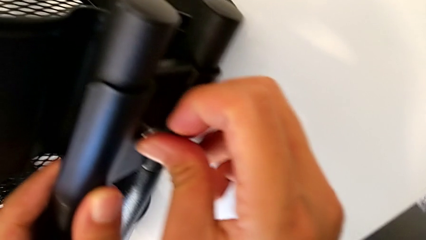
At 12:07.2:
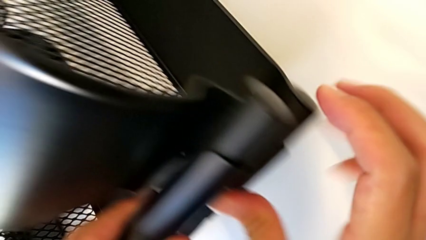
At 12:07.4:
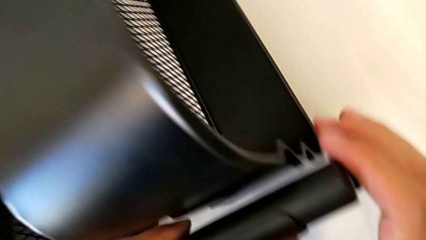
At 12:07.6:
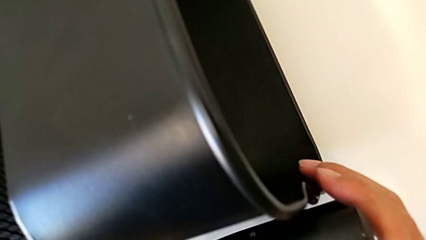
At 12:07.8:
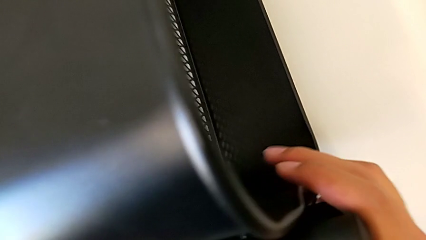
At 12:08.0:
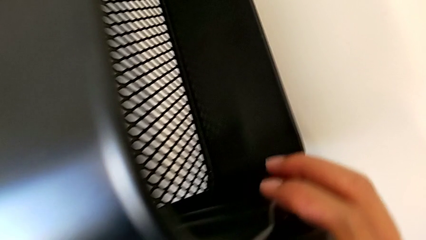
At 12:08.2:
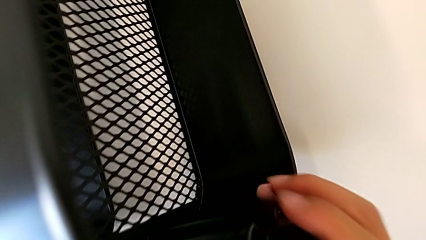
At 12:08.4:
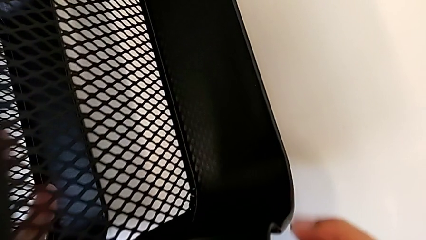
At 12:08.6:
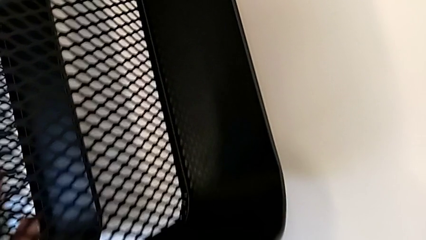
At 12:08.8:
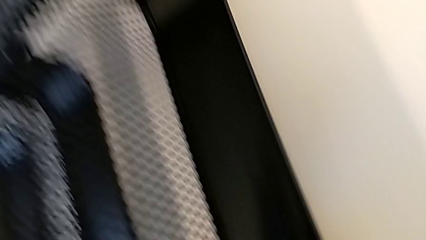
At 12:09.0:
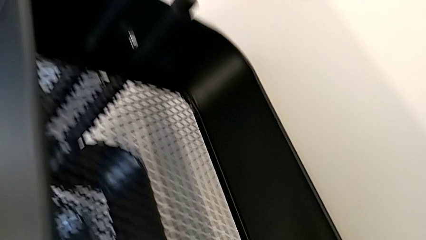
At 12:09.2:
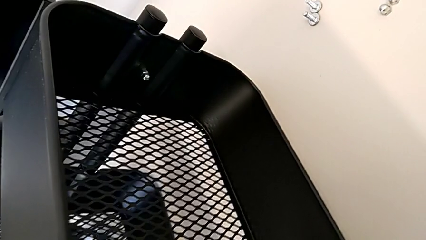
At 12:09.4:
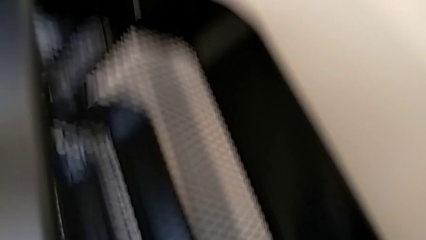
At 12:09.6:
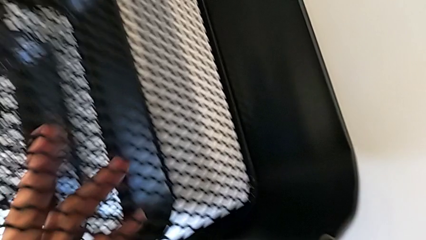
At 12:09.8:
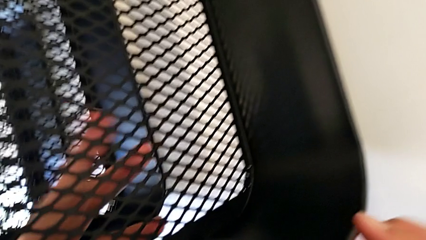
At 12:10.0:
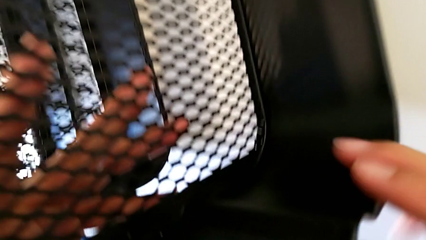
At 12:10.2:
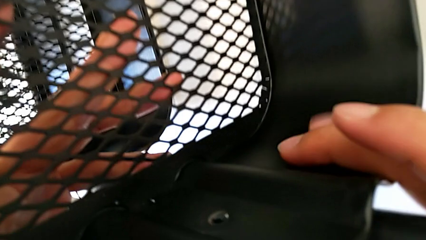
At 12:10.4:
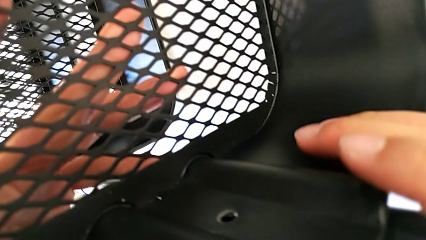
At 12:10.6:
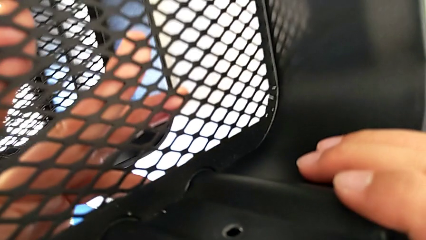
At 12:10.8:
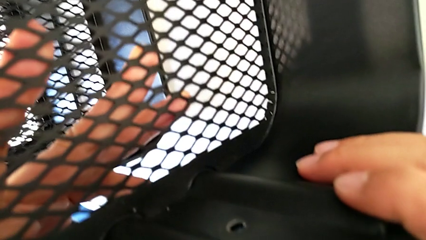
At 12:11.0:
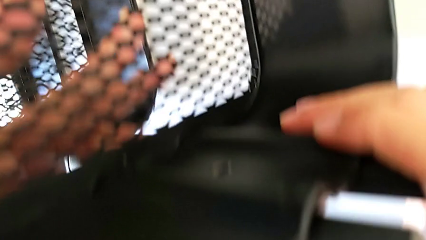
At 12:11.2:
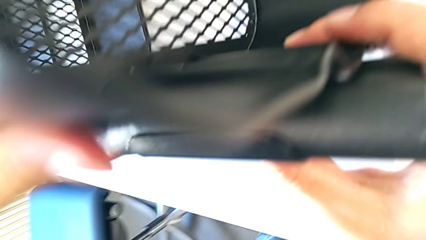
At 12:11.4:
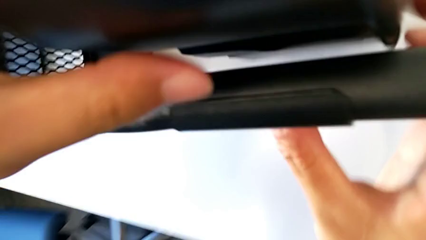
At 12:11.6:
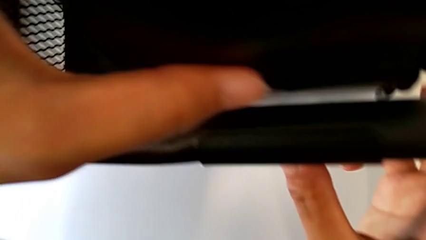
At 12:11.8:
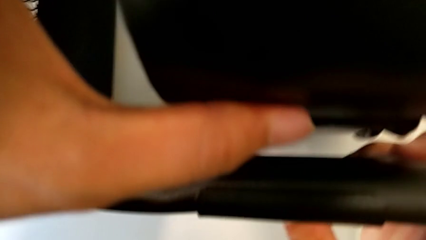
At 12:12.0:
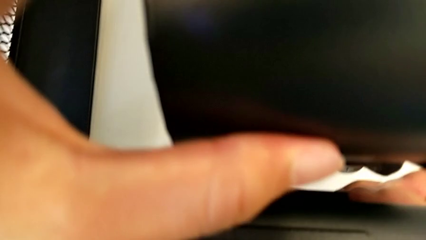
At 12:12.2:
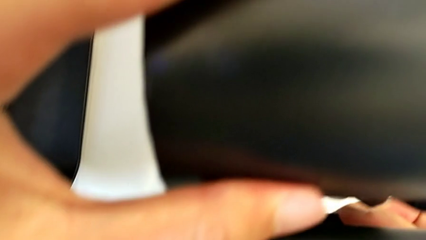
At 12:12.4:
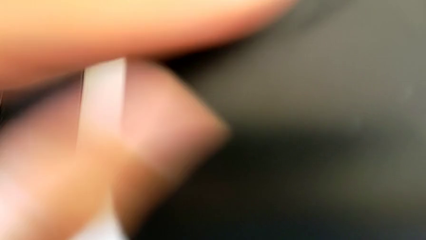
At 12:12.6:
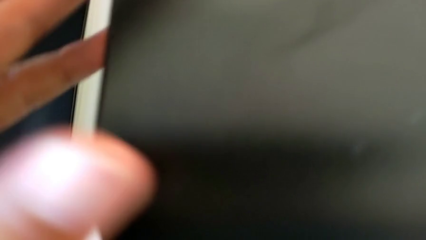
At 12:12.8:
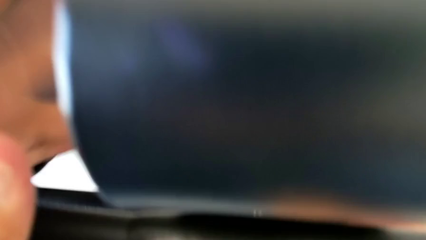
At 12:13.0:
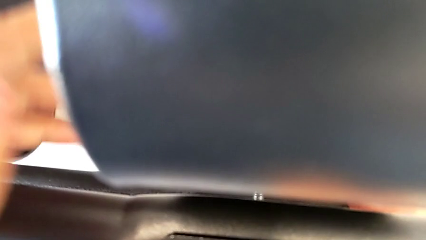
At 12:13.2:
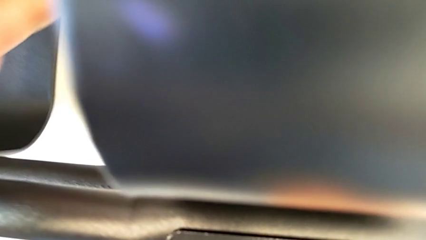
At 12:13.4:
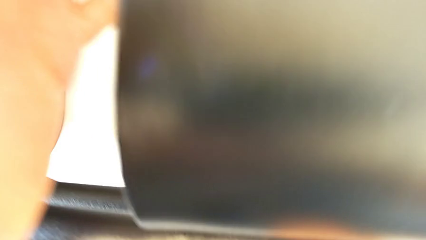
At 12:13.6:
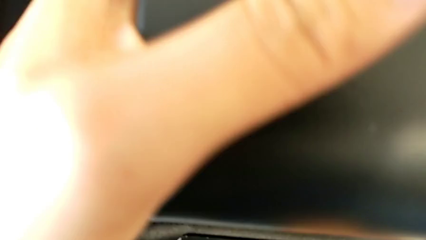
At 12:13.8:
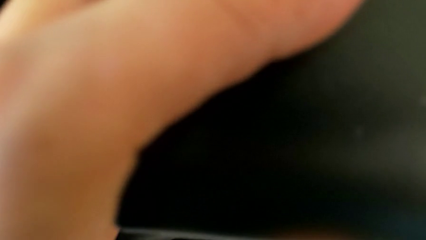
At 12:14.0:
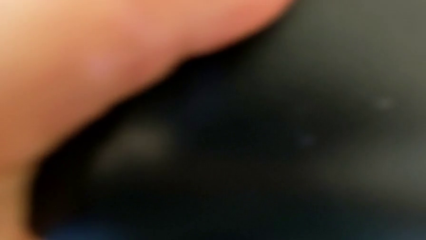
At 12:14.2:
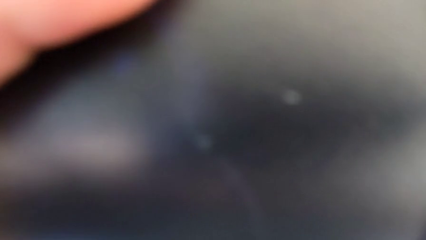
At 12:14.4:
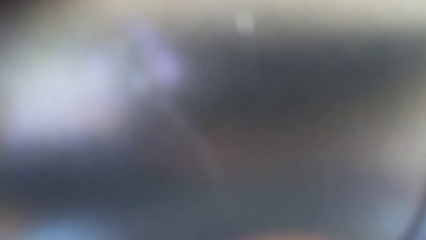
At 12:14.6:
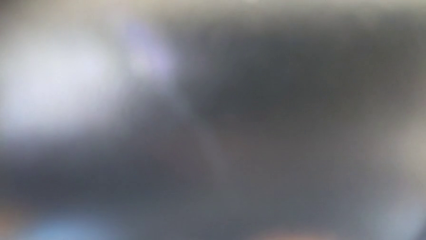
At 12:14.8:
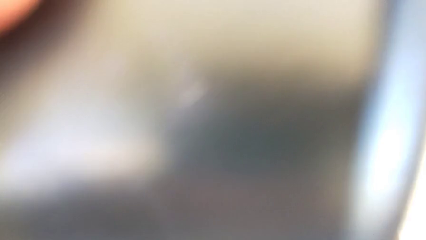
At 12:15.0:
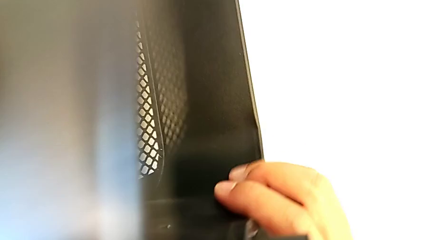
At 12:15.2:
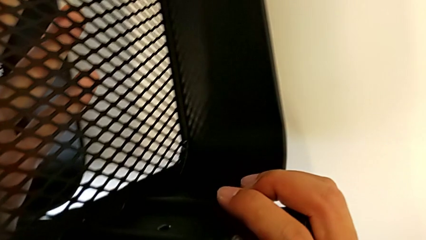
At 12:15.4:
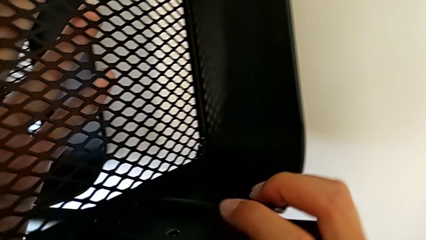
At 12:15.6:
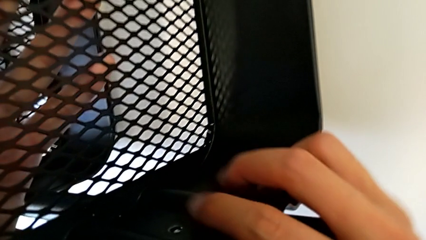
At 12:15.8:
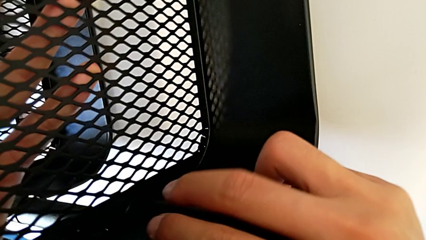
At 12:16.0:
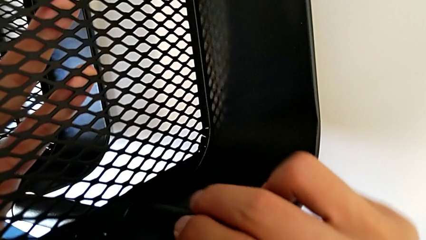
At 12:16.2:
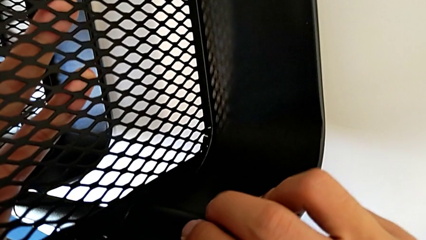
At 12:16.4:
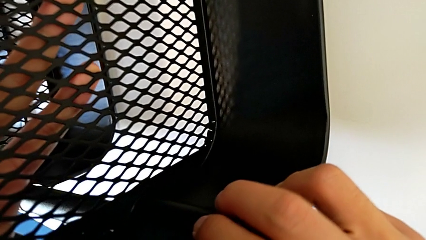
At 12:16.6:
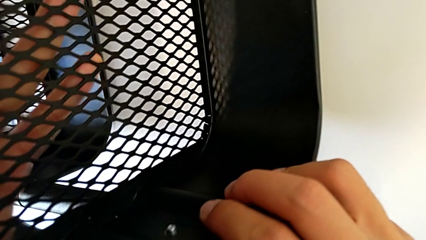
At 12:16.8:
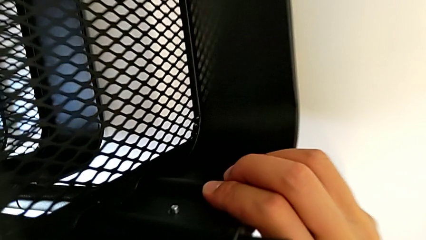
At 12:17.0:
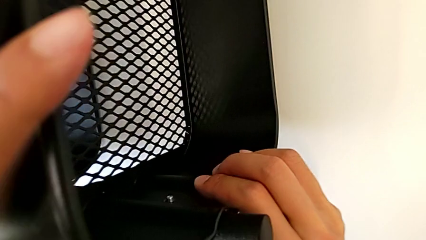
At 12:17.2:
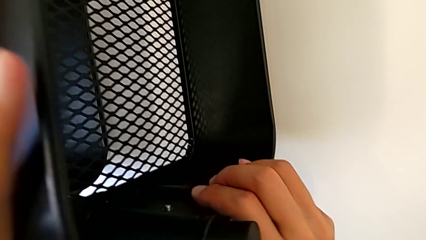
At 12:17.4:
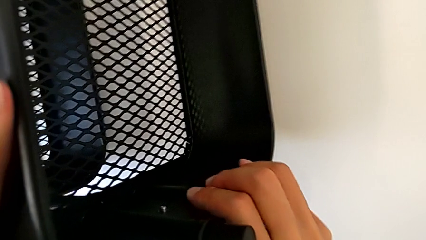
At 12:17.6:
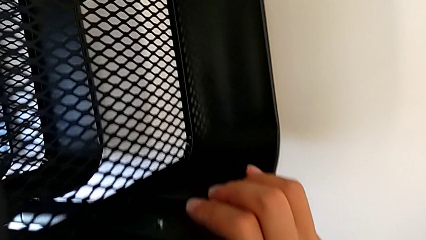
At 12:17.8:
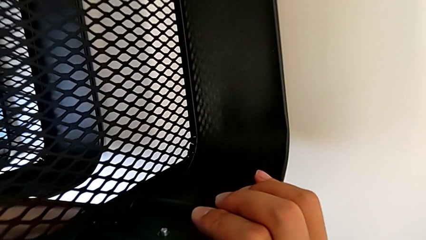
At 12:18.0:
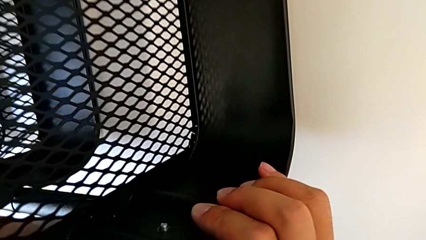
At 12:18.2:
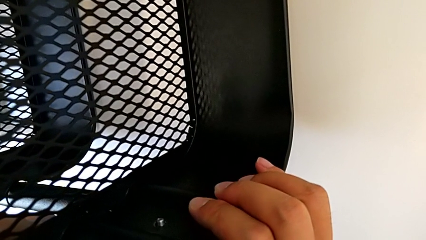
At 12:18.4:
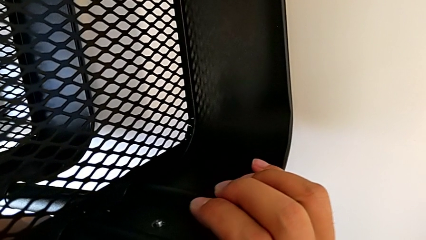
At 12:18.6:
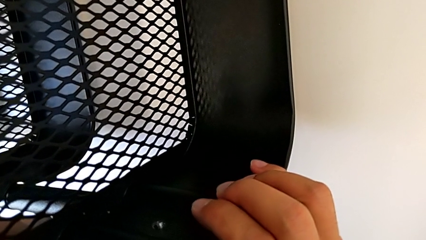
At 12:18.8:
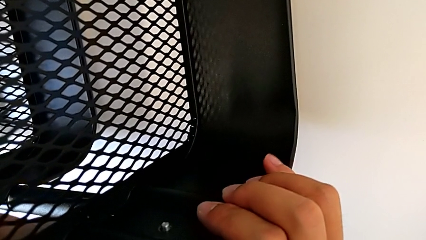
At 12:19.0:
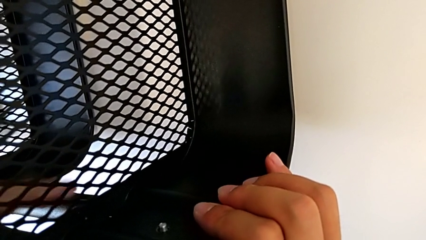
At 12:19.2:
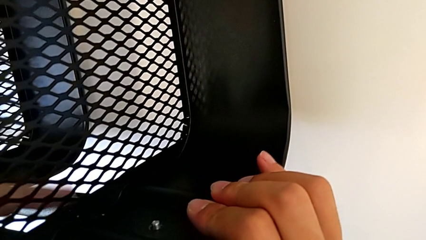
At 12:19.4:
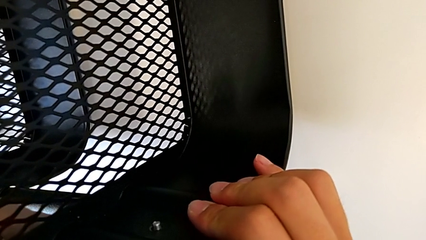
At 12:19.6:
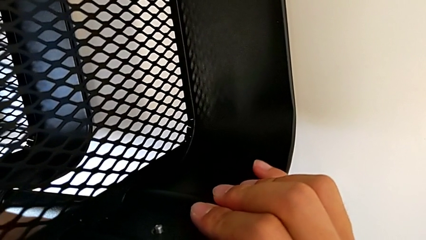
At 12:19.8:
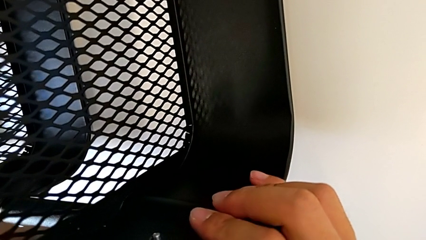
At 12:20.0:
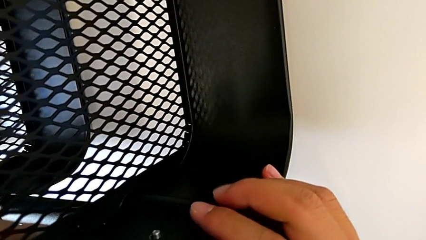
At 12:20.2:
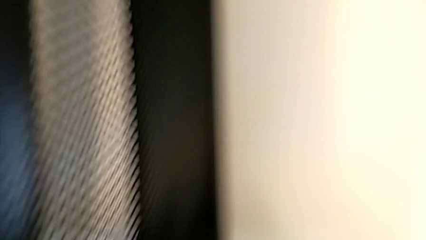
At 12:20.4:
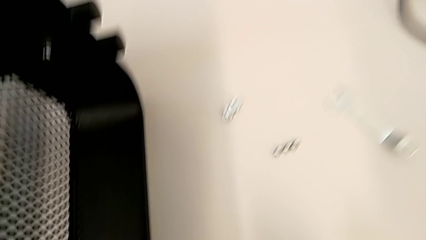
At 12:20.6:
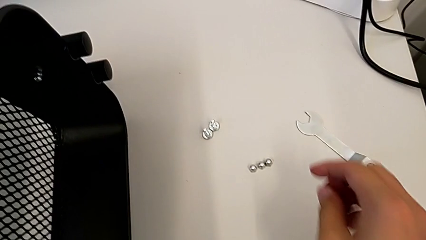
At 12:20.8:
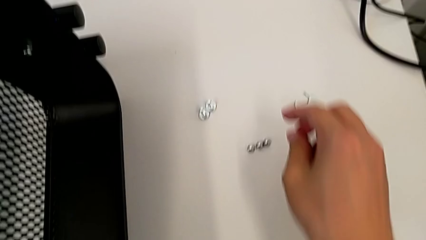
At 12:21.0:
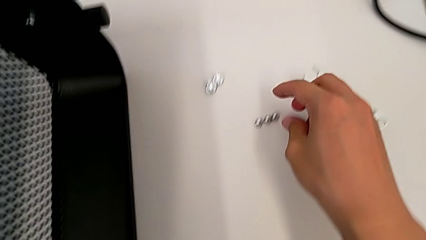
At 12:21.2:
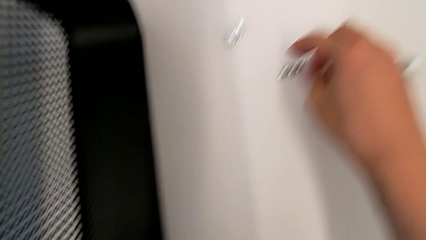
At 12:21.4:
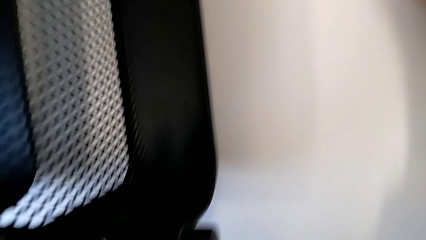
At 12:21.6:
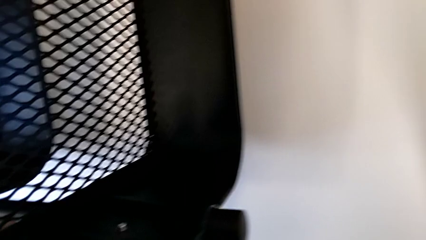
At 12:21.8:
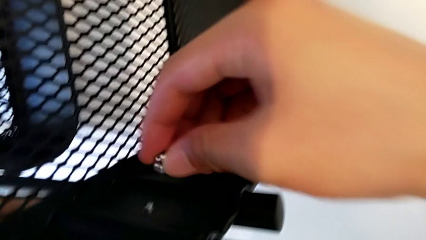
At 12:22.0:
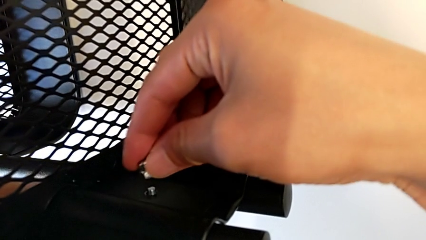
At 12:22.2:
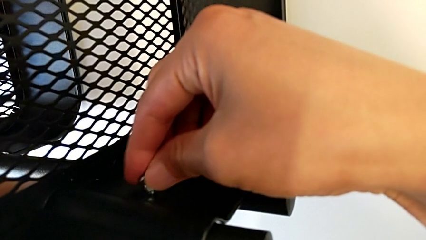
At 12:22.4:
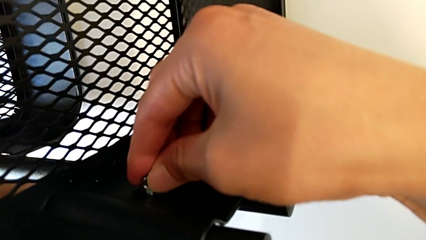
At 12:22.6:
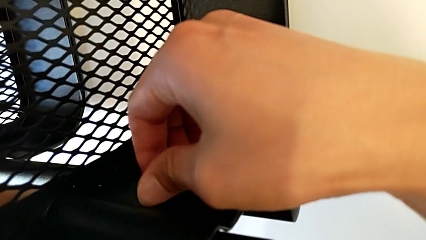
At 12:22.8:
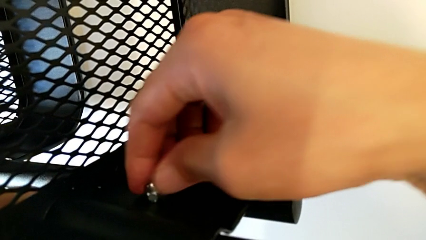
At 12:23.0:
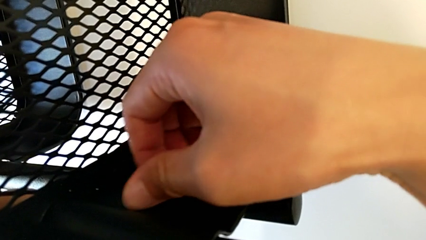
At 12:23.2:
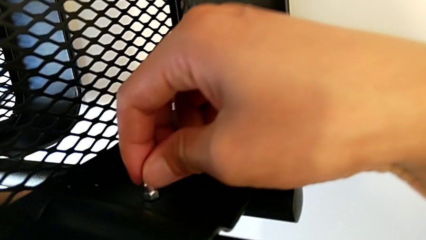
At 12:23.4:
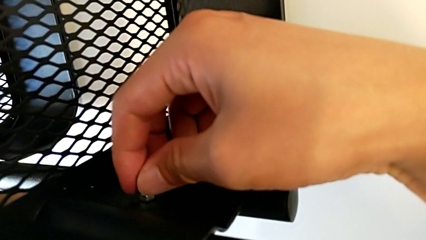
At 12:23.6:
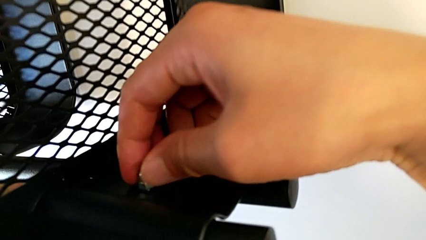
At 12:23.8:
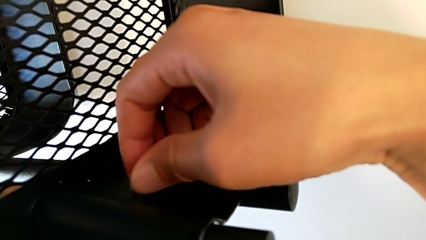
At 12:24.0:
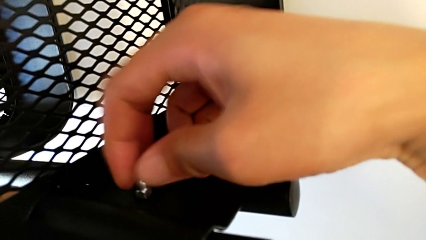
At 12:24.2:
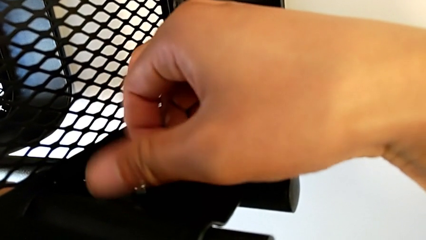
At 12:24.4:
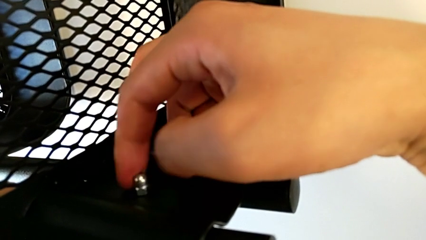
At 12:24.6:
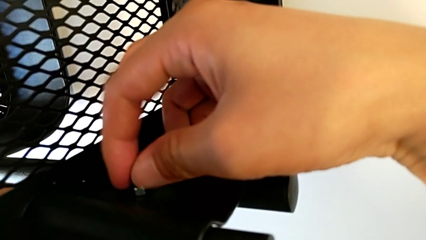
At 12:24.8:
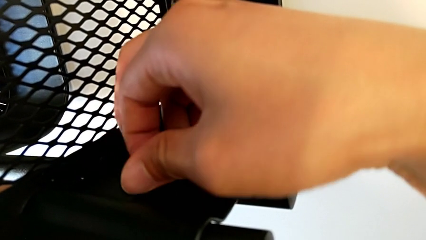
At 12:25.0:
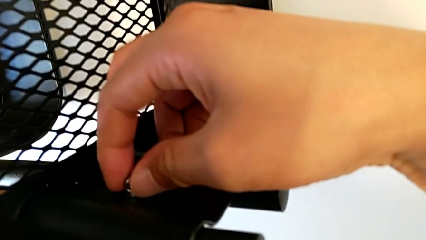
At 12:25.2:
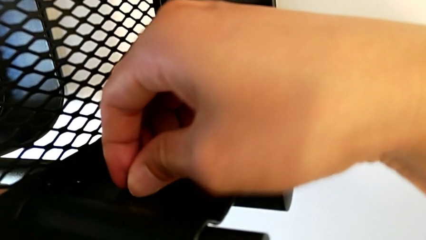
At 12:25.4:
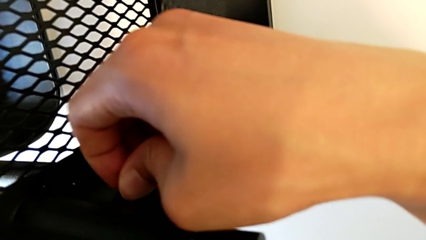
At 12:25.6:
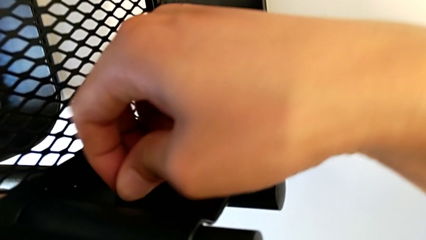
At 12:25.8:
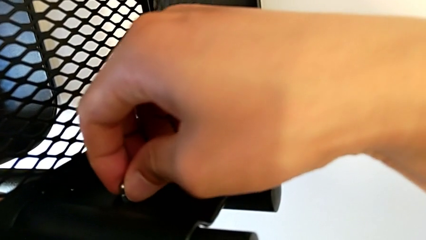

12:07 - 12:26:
The camera wearer is screwing the bracket to the left side of the top box. They keep inserting the second bracket, grab the second hexagon cap nut and screw it.
